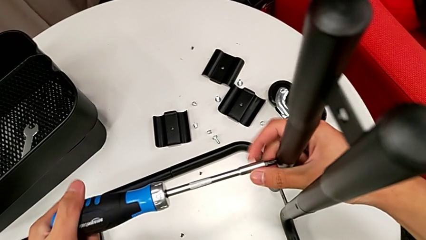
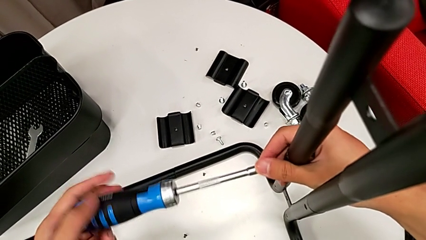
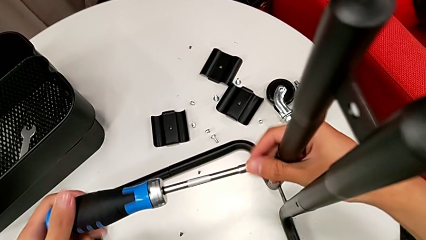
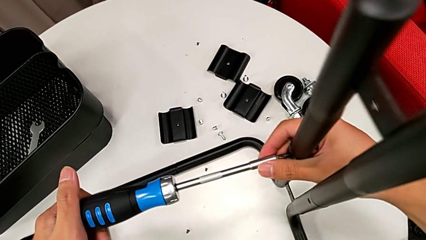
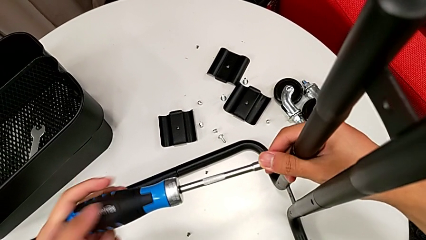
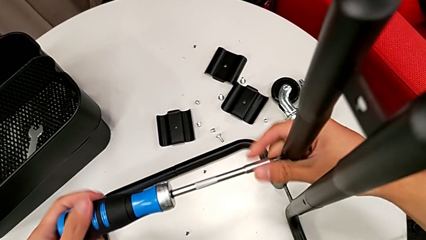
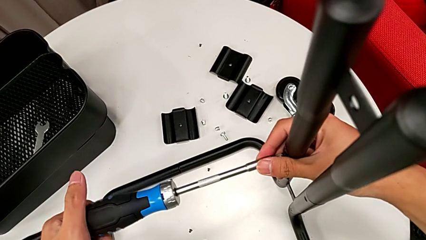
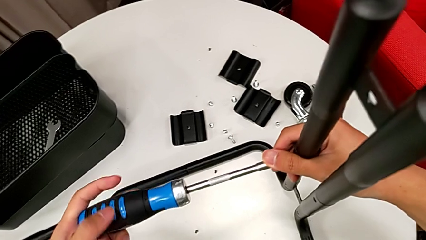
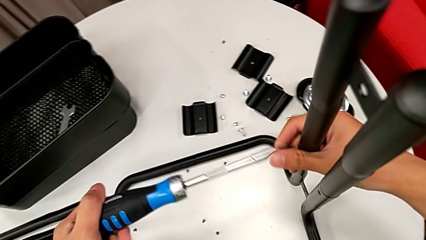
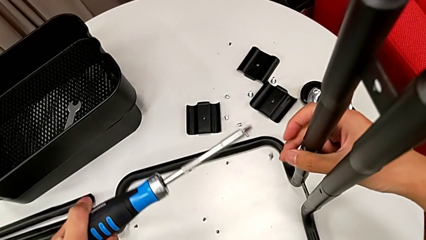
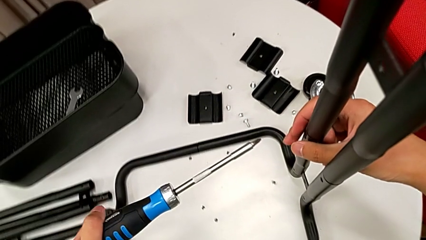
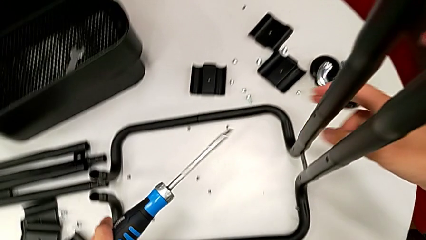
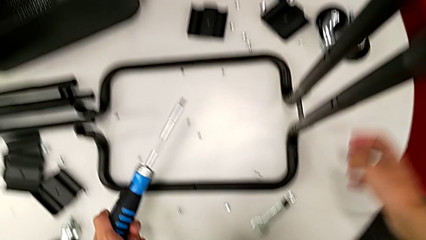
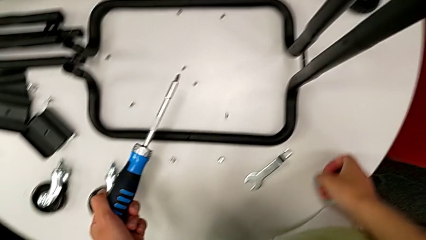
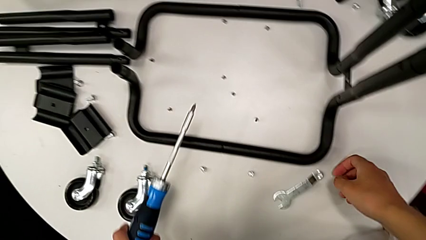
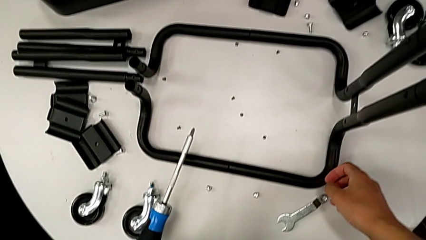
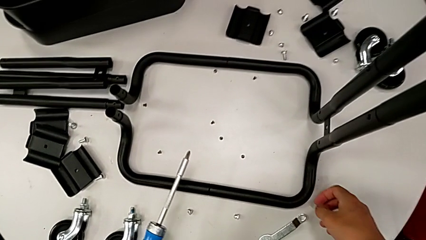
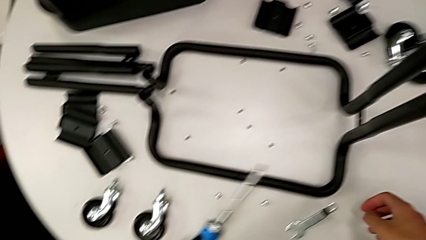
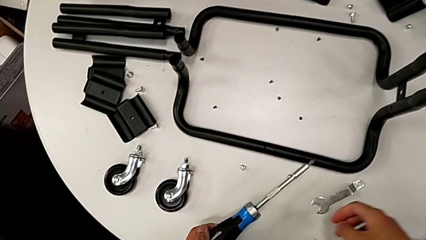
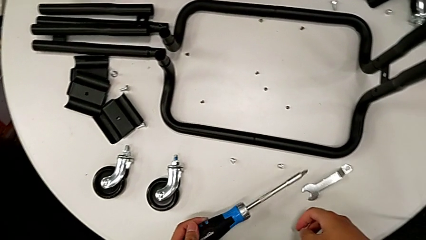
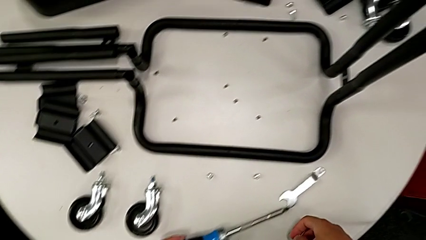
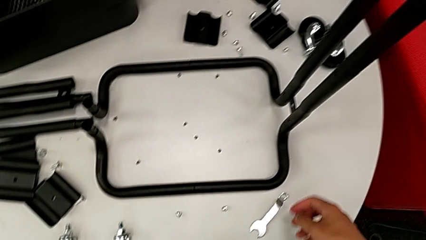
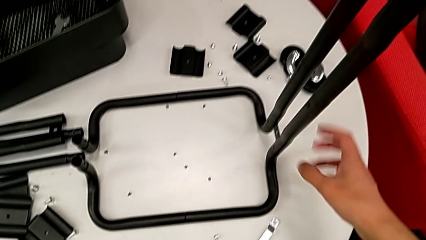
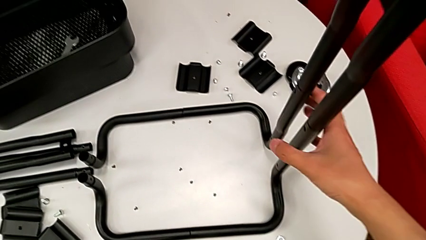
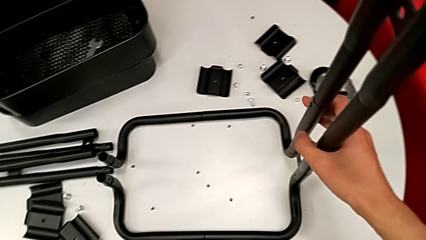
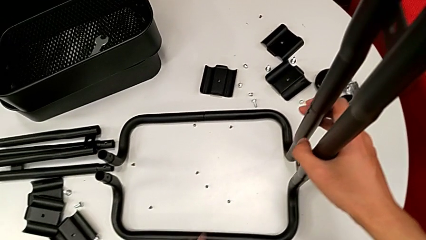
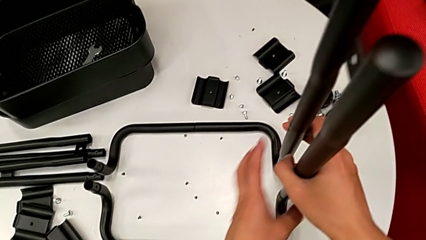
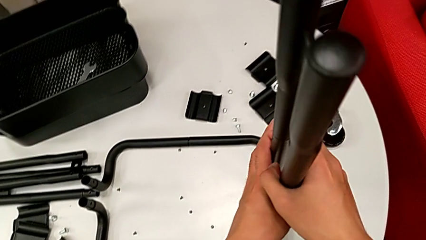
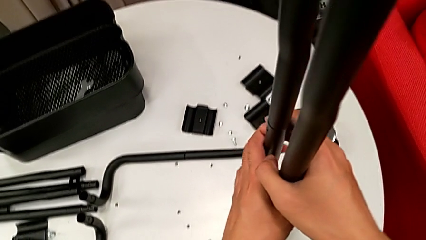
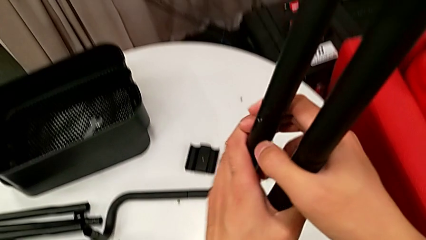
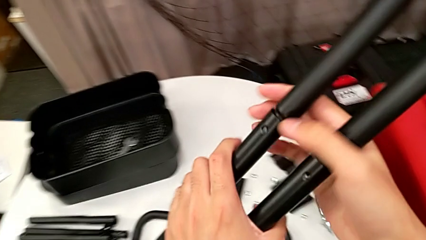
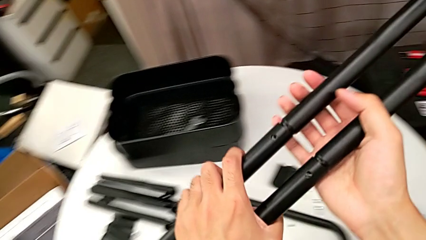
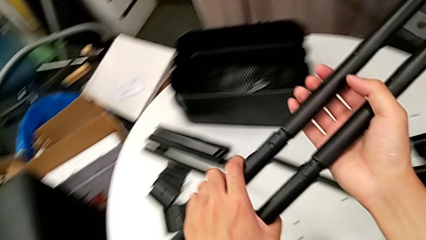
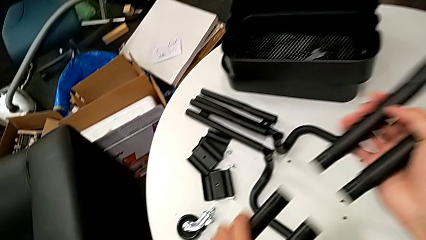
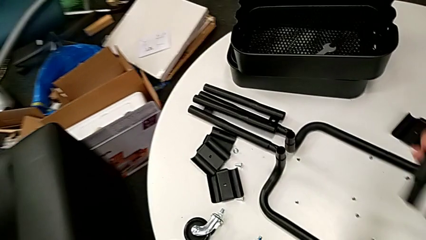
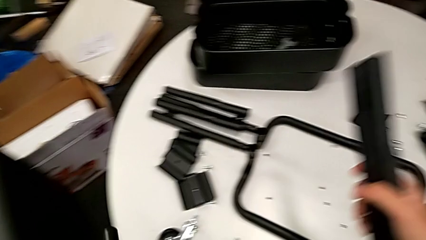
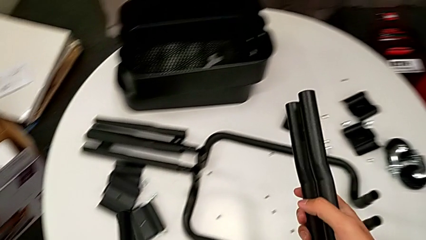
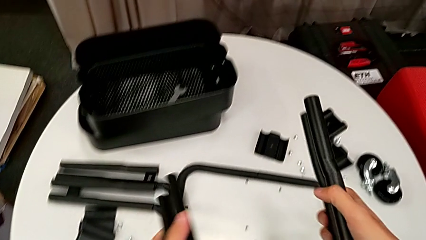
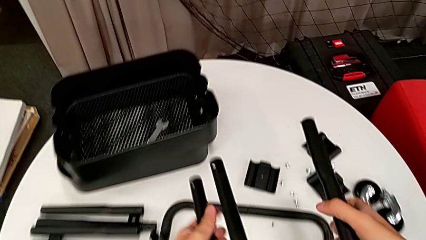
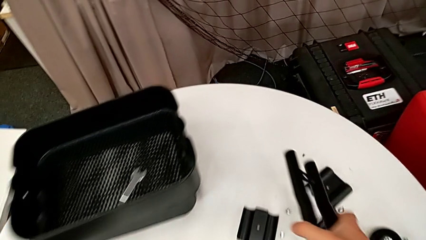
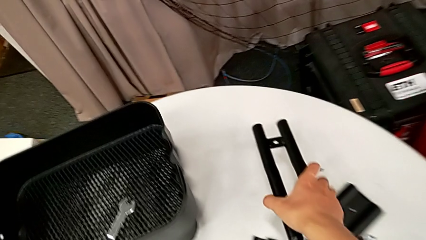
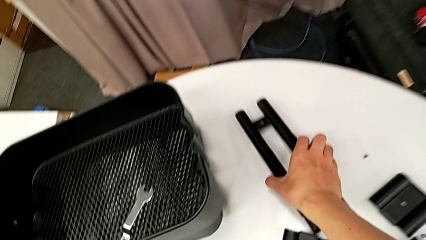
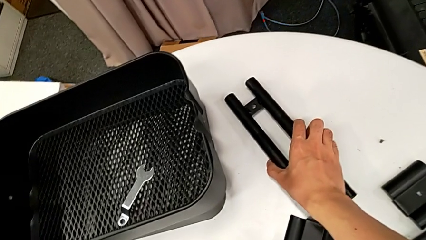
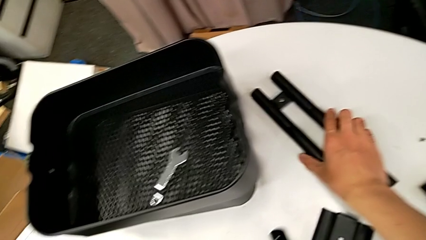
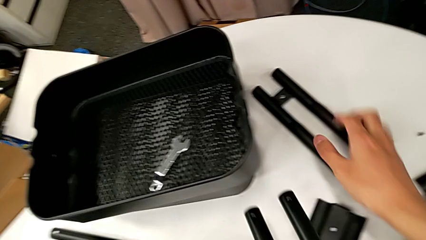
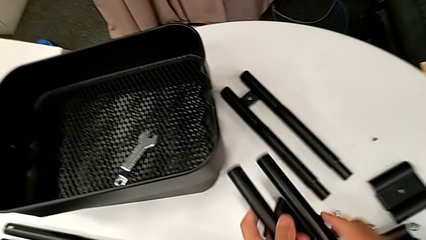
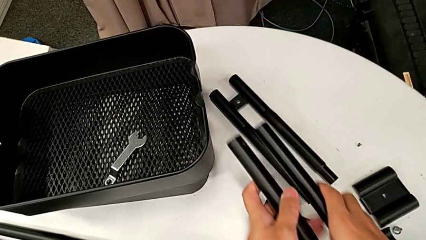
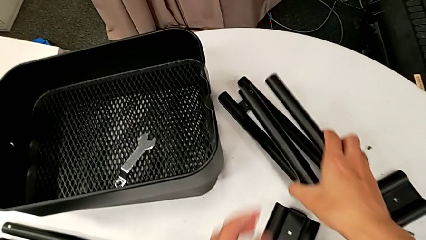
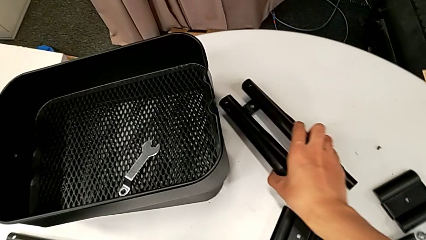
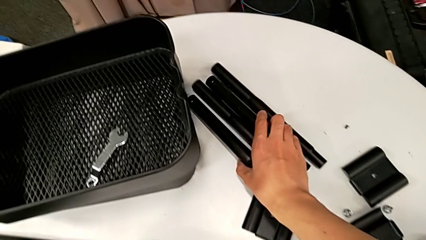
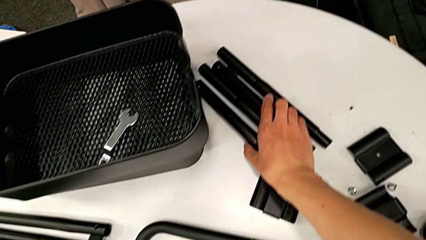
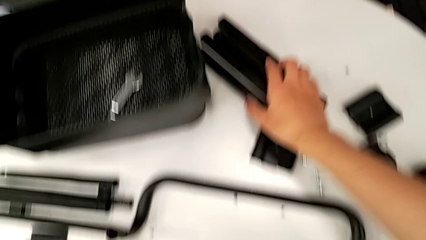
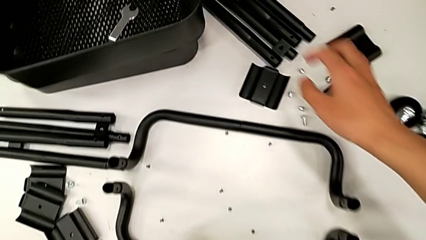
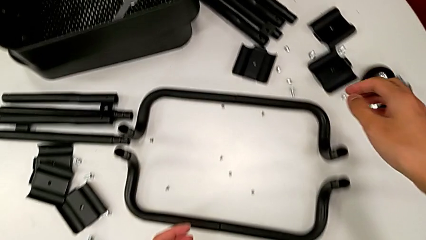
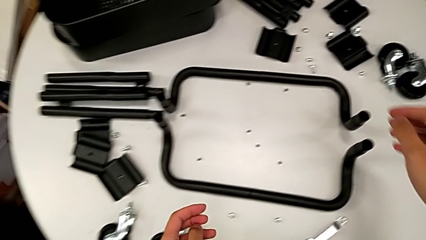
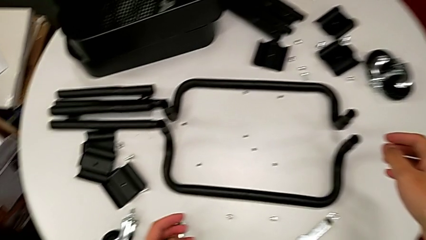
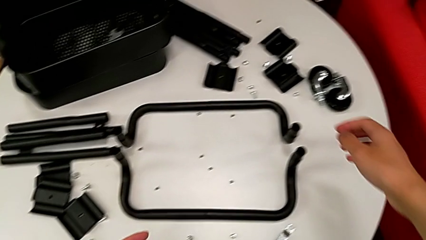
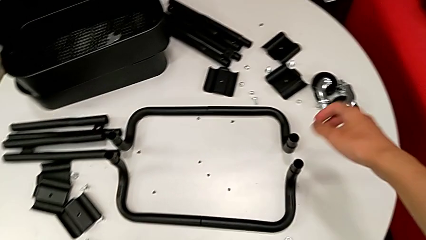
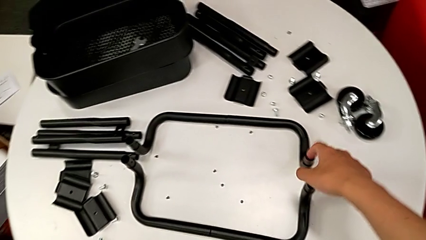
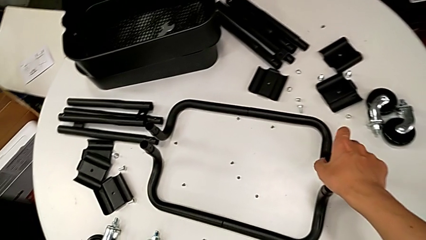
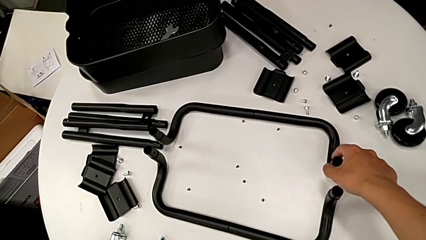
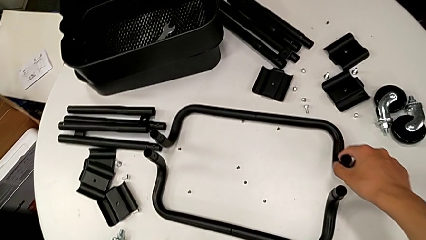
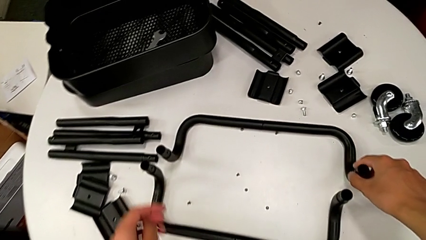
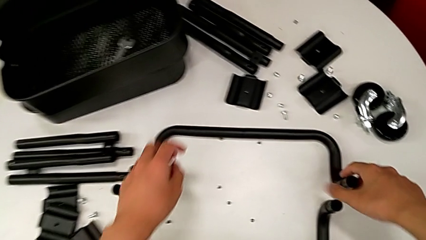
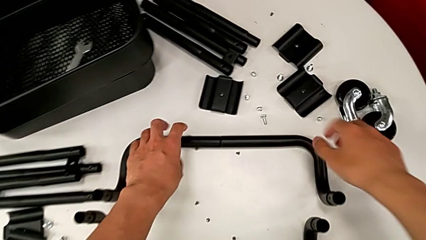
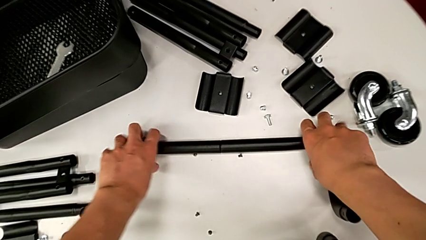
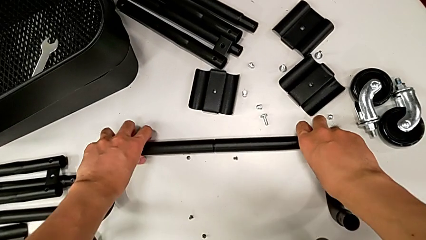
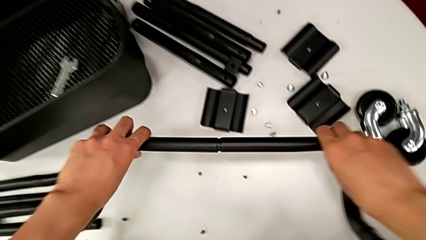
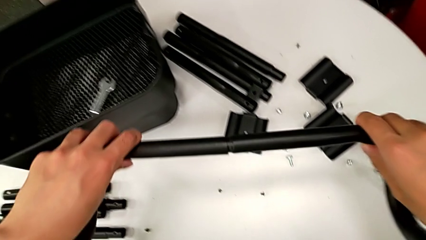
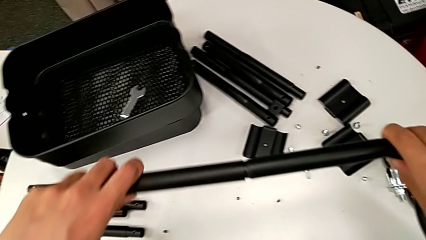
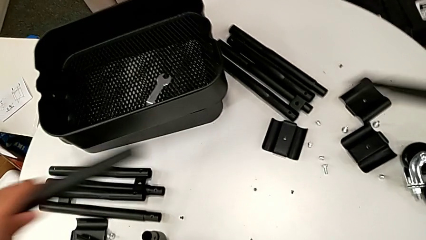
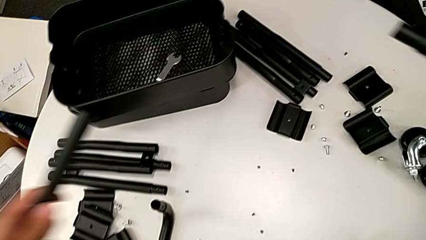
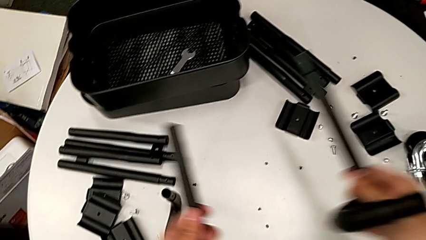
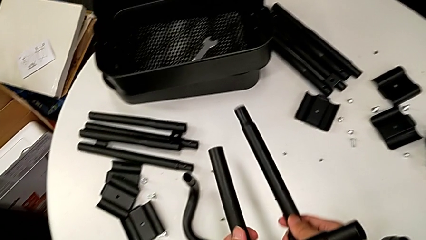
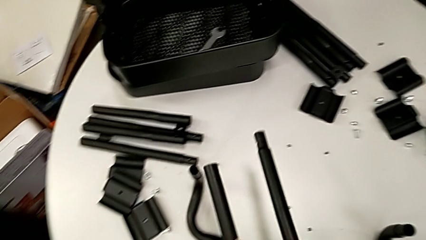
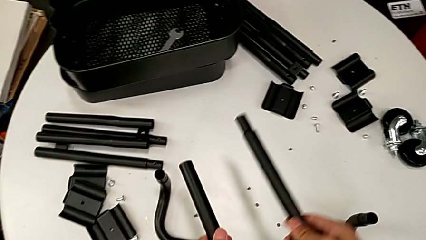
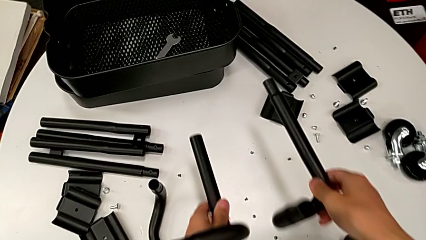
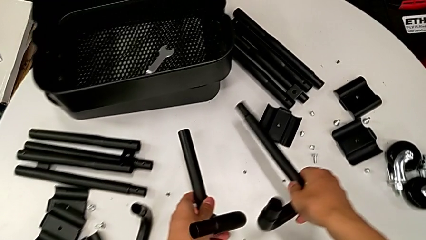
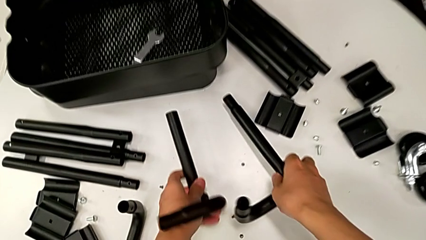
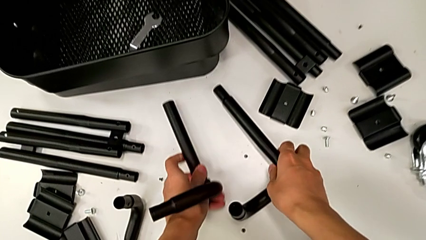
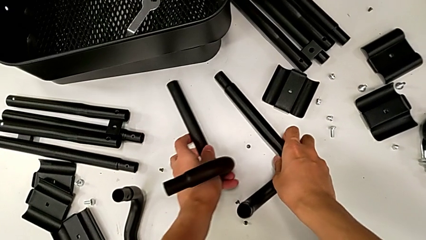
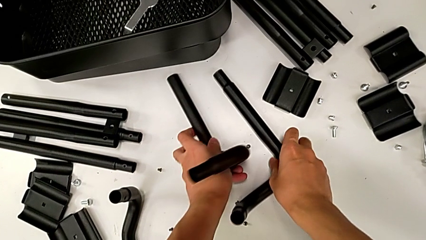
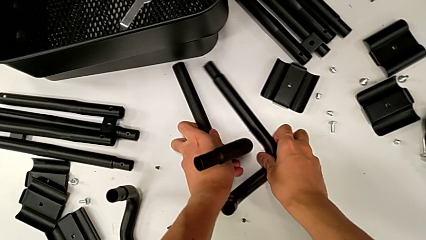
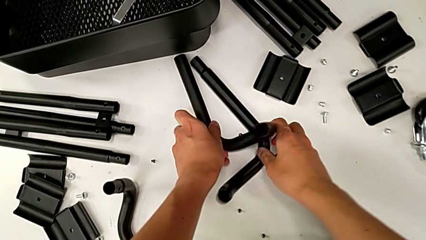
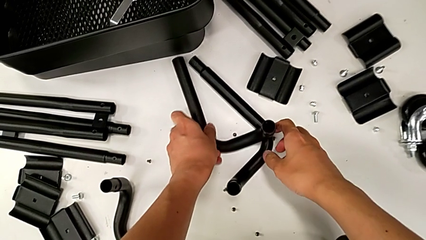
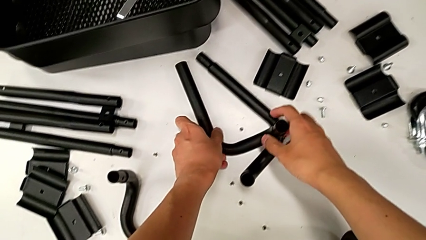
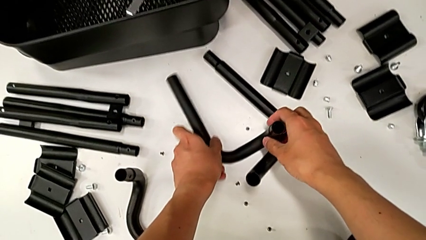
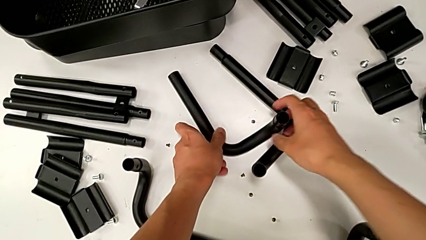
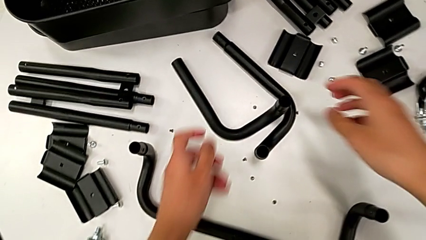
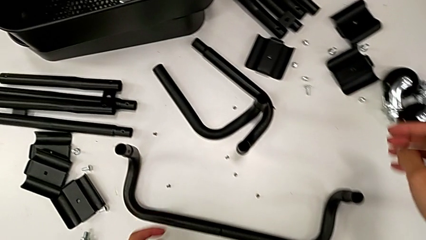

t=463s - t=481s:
The camera wearer is disassembling the side and base frames of the rolling cart. They unscrew the screw, withdraw the screwdriver with the left hand, wrongly drop the screw with the left hand, place the screwdriver, grab the half frame, disassemble it twice, place the leg, approach the half frame, slide it, grab it, disassemble it, place the leg and approach the half frame.
